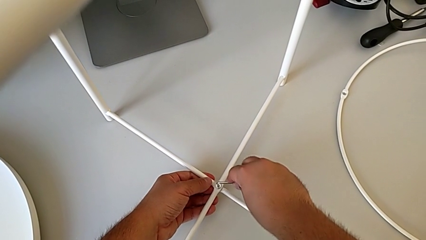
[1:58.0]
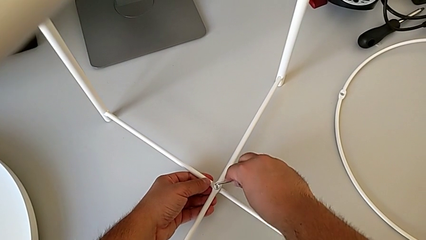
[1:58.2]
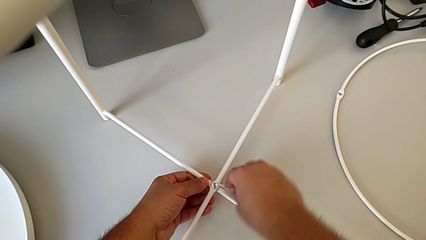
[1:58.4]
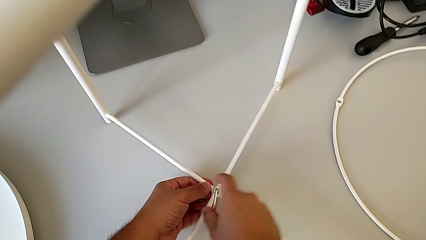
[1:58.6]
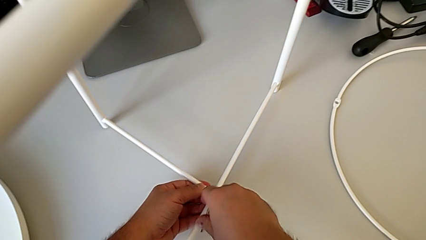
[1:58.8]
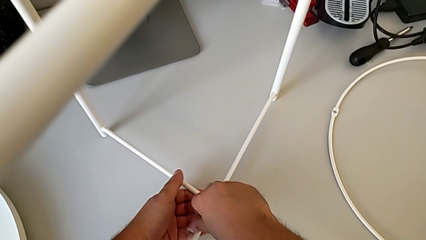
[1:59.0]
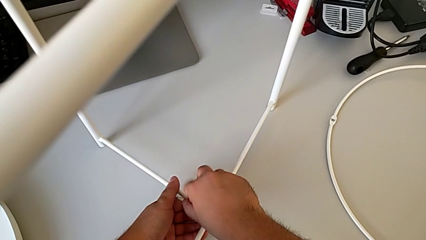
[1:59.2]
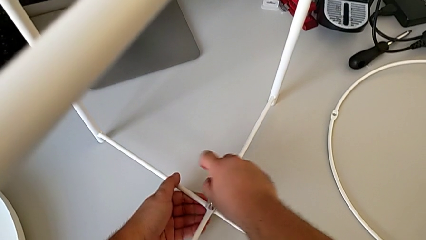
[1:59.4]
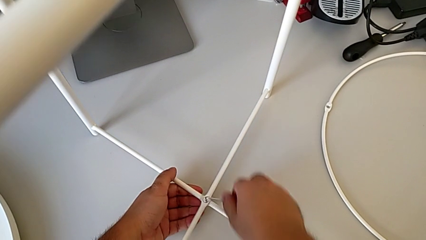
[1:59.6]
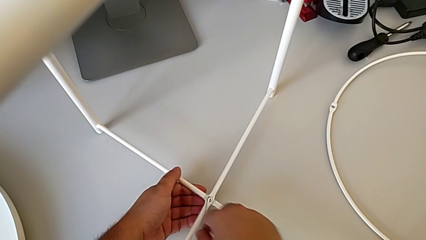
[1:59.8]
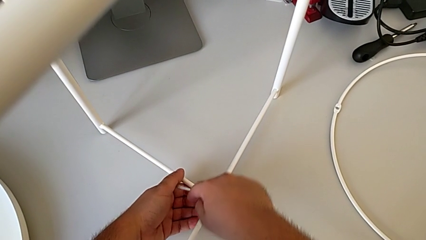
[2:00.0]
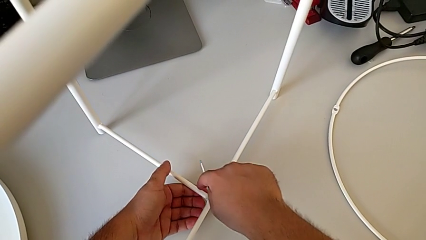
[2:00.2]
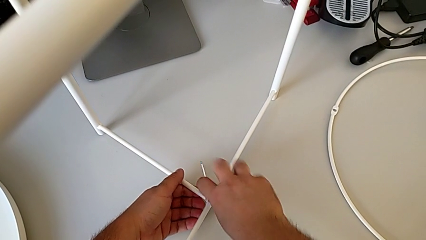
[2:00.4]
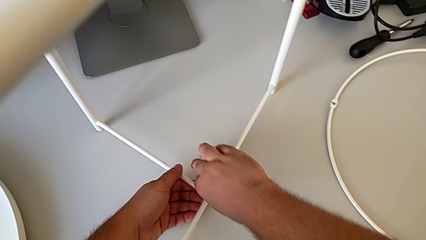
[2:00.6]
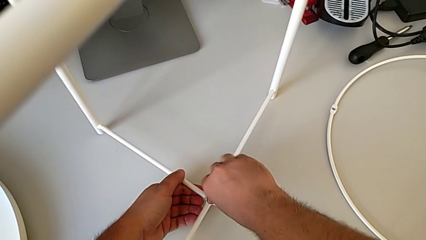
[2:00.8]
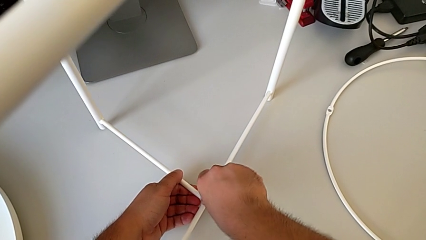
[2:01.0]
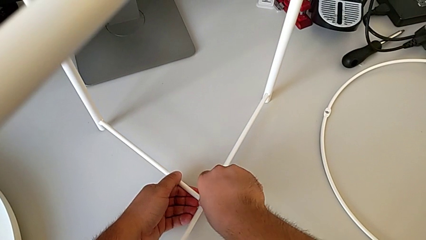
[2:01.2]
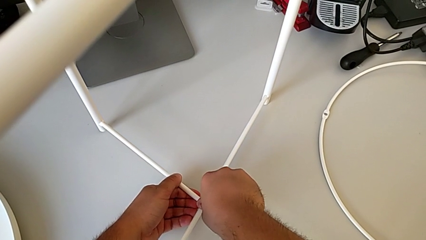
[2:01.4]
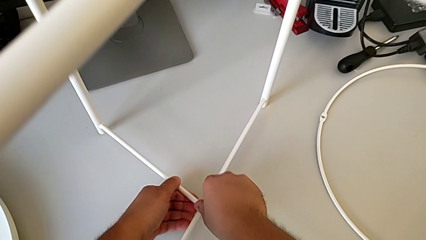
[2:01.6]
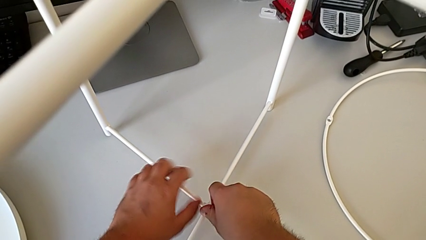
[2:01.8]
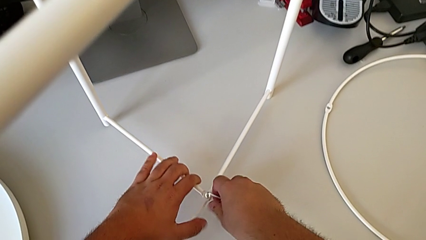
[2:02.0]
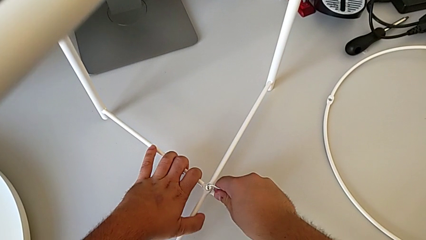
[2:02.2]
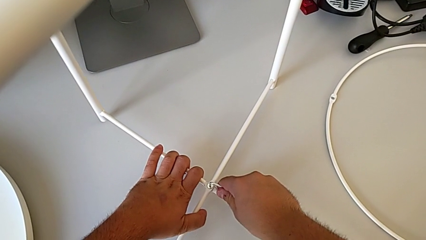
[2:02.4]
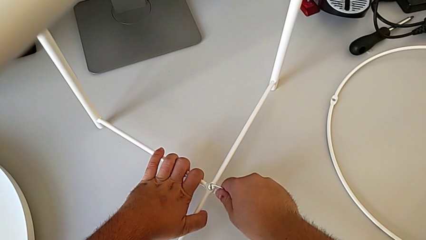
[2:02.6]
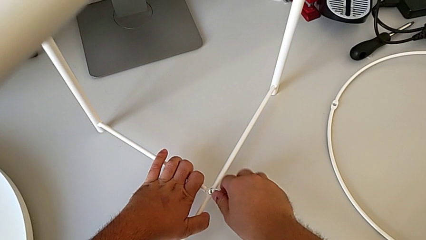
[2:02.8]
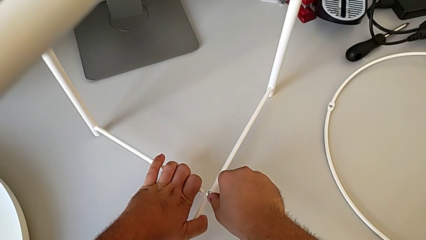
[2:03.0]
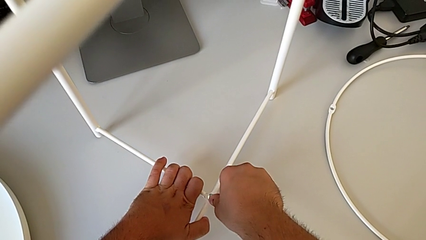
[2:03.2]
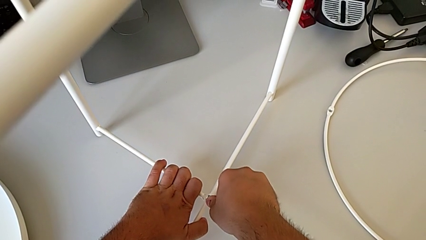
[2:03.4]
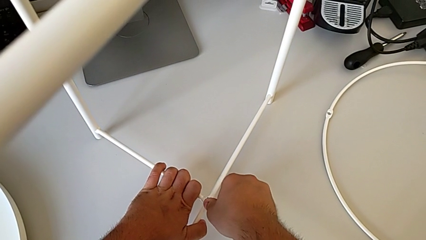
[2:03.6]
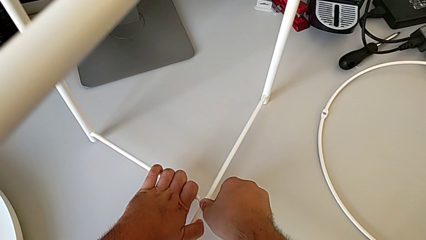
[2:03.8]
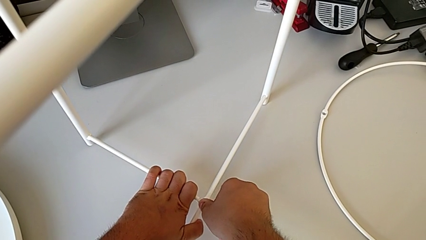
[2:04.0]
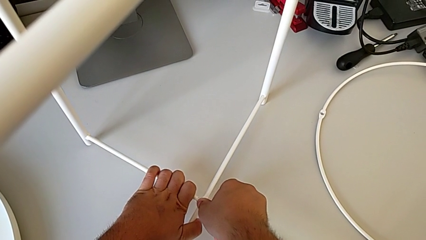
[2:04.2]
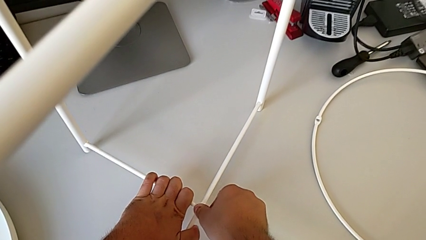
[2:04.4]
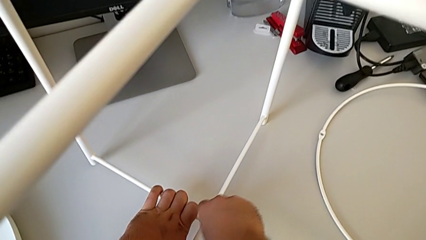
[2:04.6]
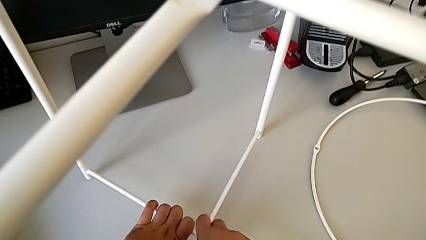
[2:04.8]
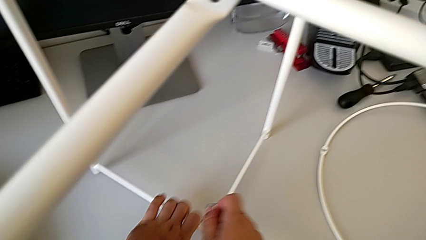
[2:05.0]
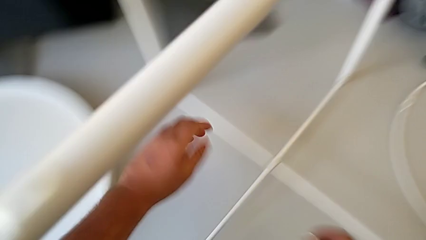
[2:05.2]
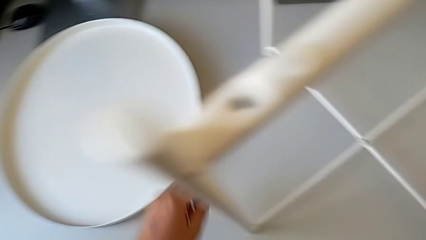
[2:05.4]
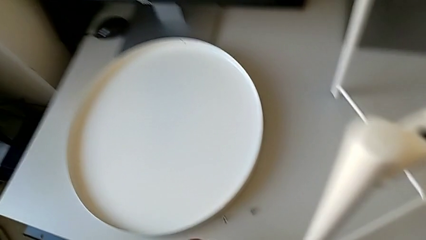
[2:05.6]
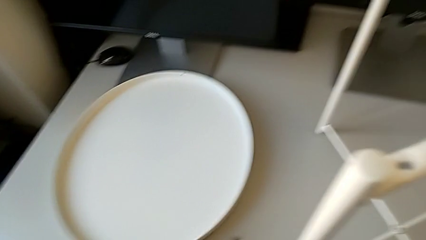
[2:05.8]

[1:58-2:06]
The camera wearer is screwing the bottom hex socket head of the legs. They keep screwing the bottom hex socket head and withdraw the Allen wrench.

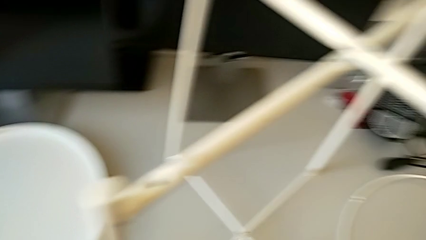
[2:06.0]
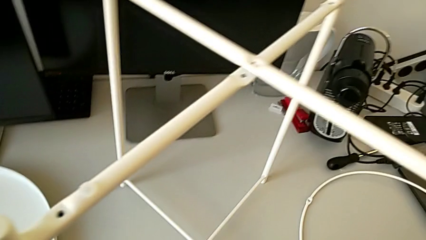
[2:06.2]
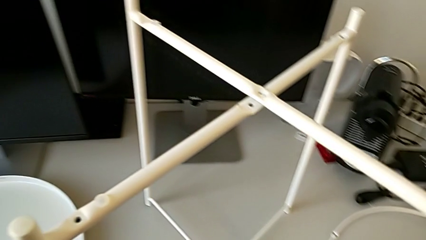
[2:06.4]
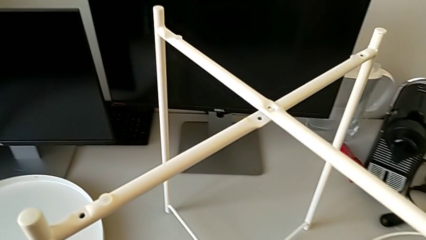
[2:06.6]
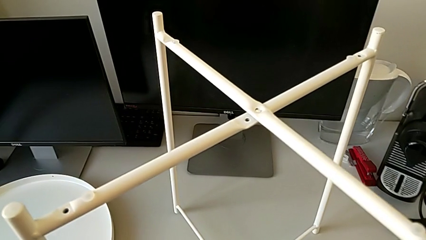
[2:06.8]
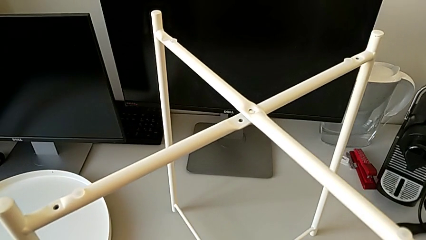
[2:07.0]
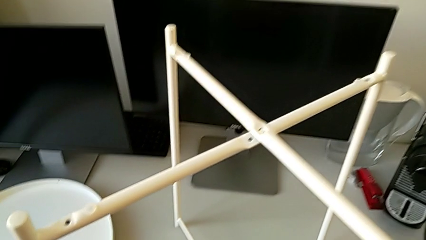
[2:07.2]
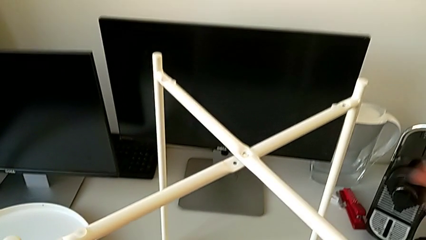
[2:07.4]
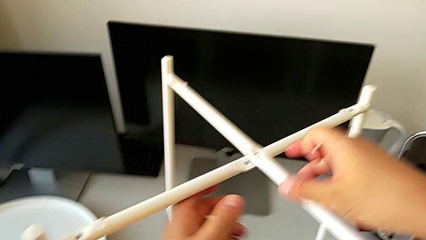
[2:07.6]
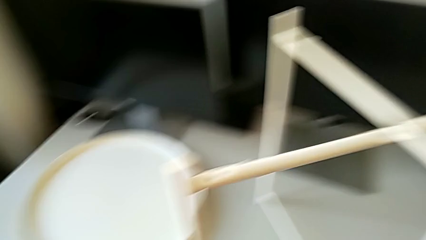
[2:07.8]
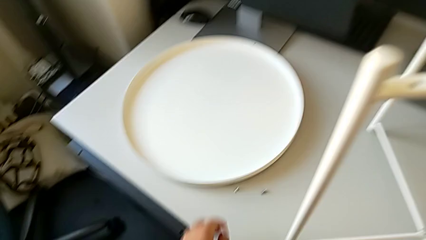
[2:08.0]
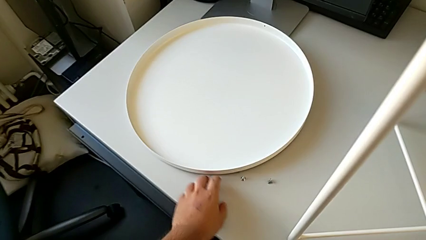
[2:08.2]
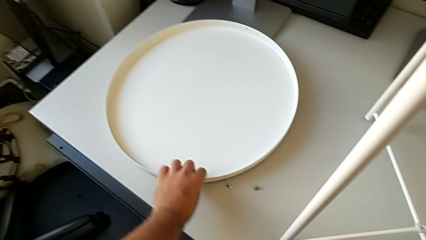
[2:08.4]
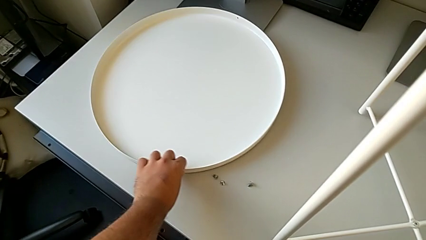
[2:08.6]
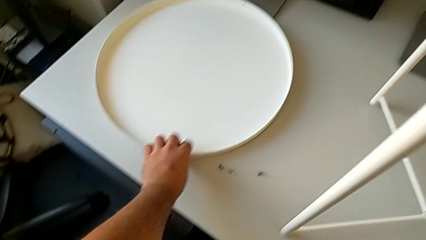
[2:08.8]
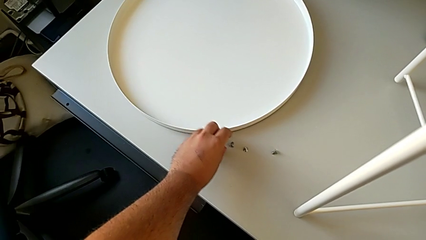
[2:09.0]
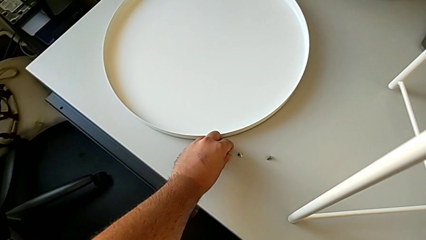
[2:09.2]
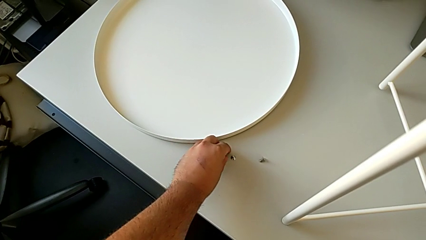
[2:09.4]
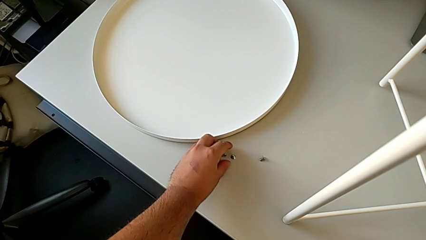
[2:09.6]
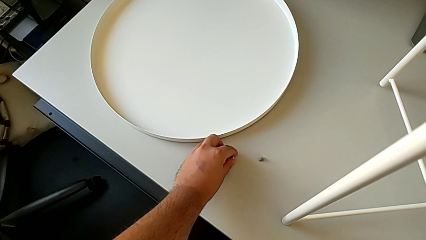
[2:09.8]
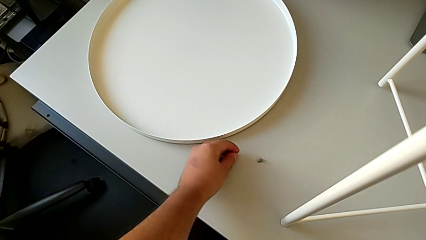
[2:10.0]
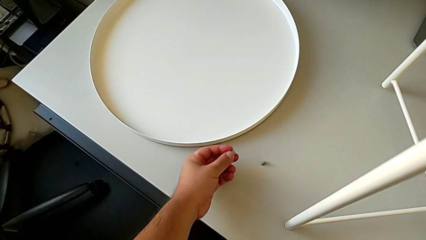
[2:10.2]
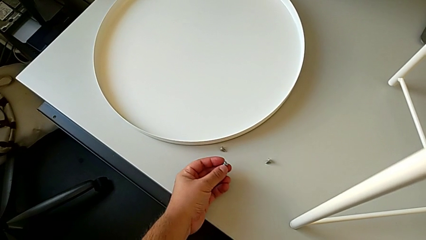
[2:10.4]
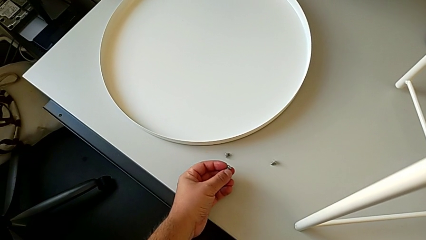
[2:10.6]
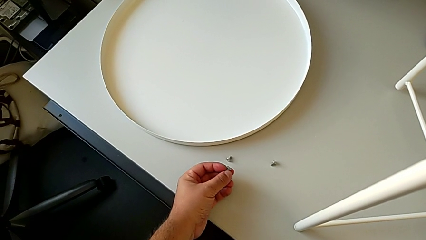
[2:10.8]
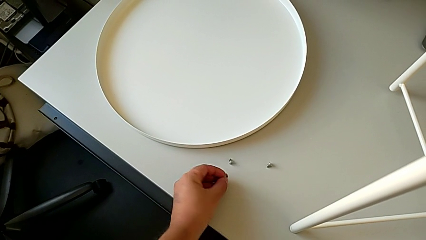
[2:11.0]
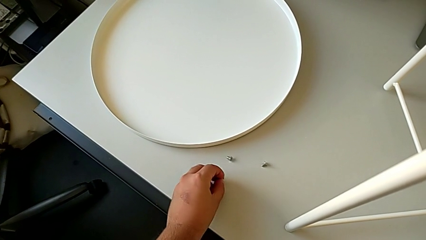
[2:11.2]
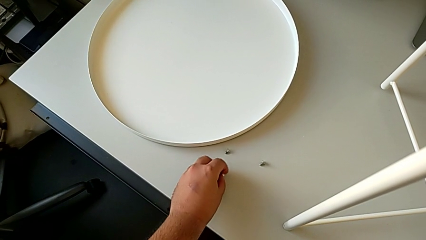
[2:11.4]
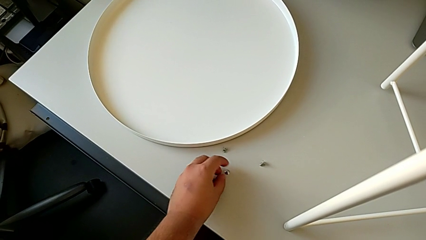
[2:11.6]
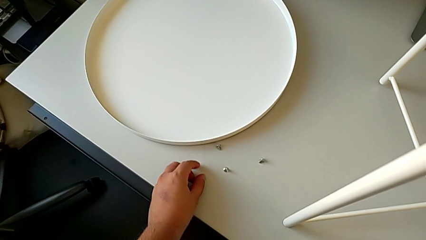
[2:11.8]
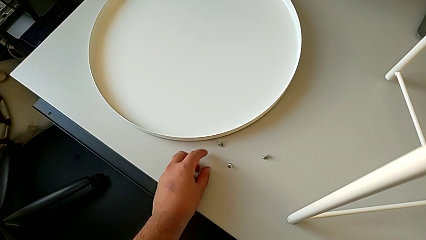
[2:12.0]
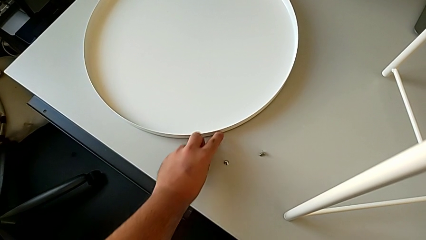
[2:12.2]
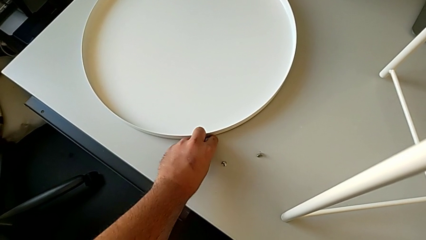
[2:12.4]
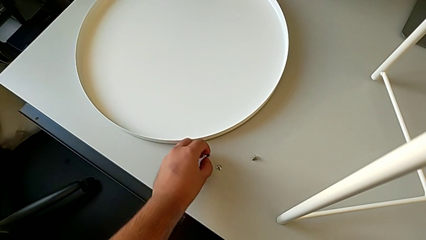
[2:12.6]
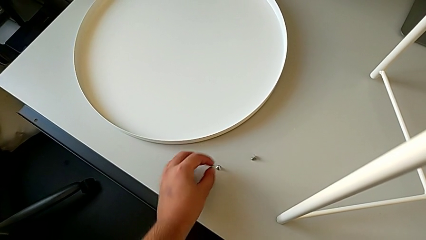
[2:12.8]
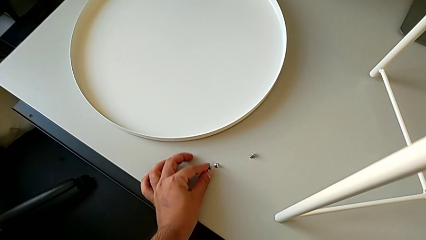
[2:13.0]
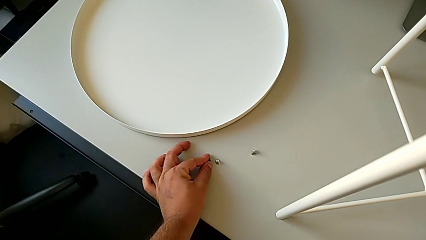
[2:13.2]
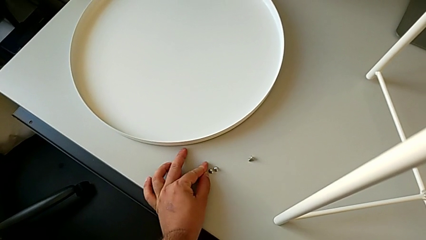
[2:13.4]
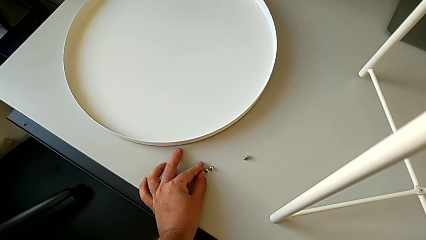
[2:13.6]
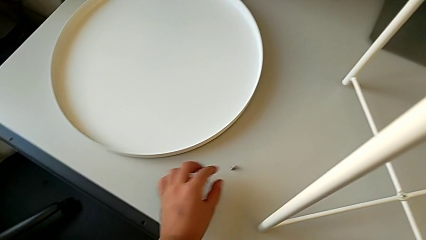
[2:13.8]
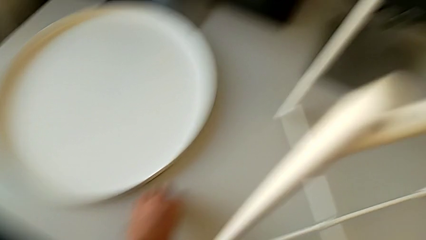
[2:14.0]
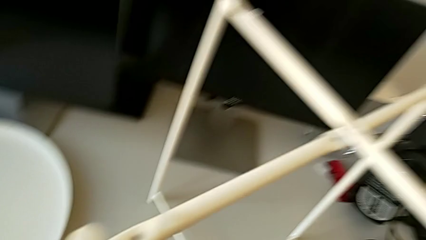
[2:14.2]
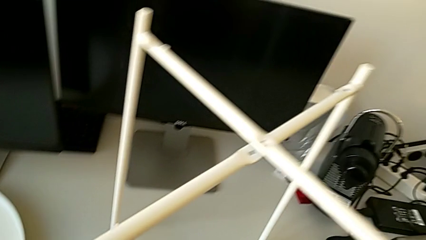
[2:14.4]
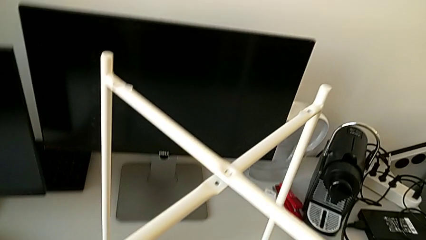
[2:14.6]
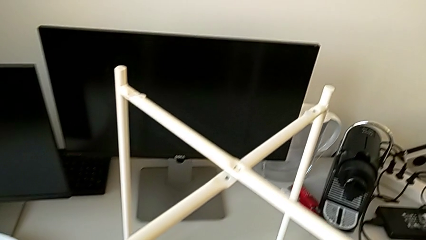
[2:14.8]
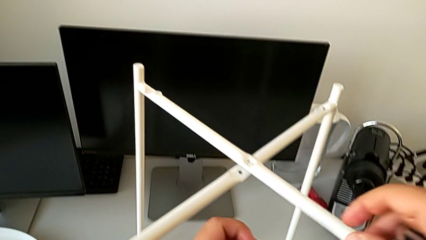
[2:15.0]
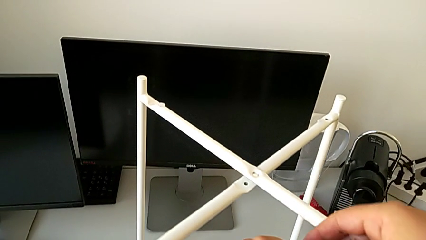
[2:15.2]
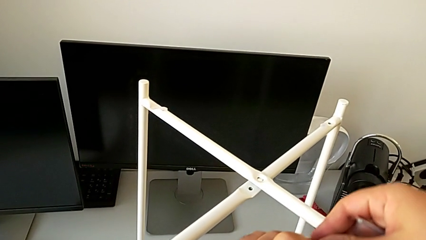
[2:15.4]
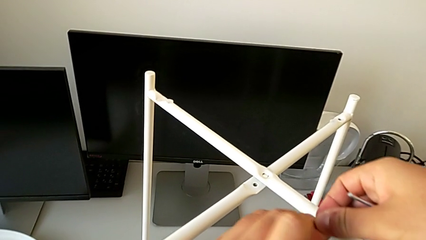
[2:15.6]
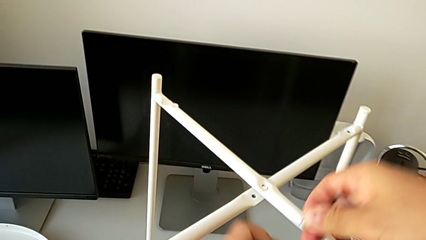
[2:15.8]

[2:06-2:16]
The camera wearer is screwing the top hex socket head of the legs. They inspect the leg, slide the tray, grab the hex socket head, place it, grab the hex socket head, place it and grab the hex socket head.
